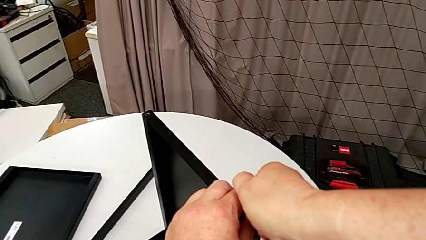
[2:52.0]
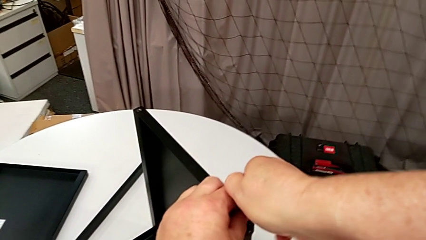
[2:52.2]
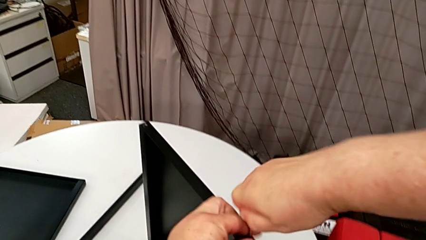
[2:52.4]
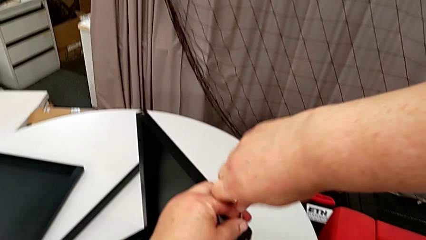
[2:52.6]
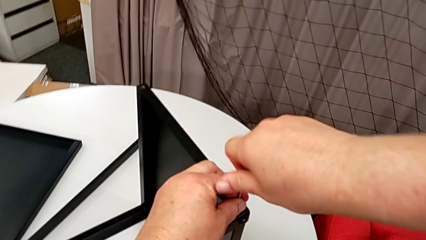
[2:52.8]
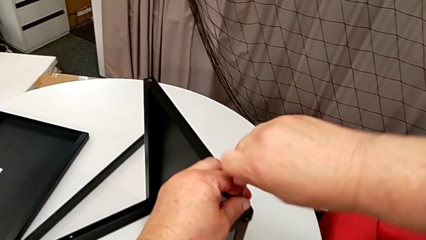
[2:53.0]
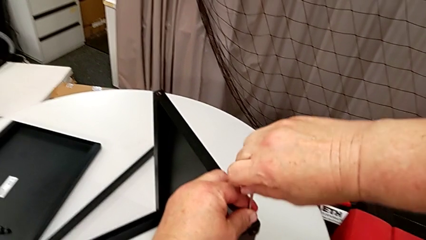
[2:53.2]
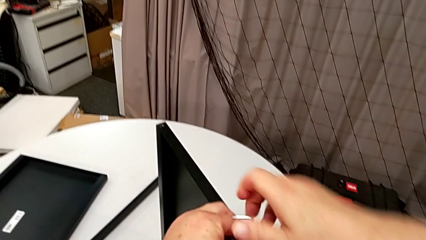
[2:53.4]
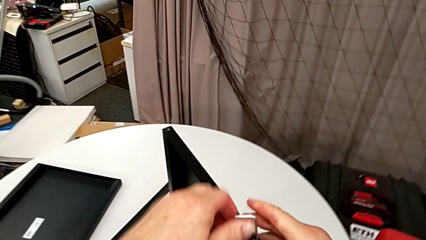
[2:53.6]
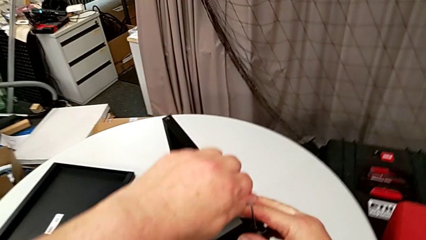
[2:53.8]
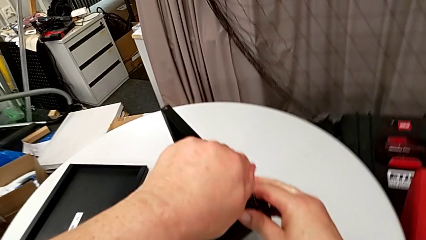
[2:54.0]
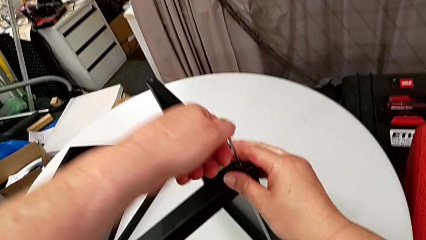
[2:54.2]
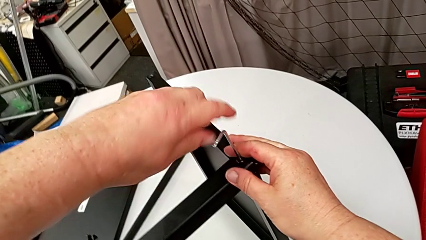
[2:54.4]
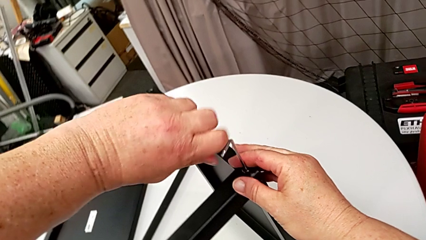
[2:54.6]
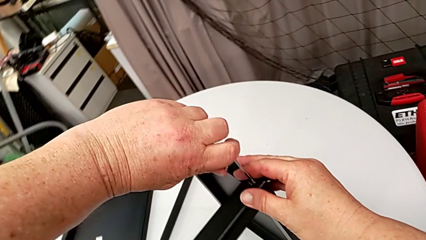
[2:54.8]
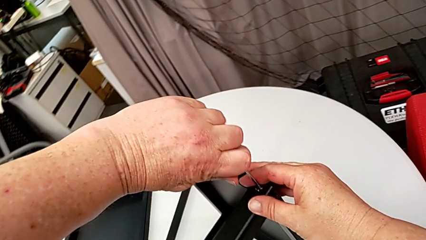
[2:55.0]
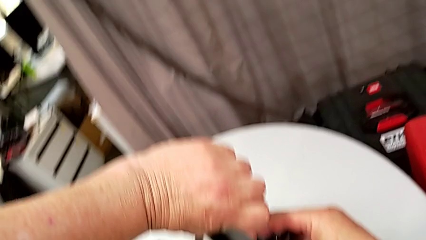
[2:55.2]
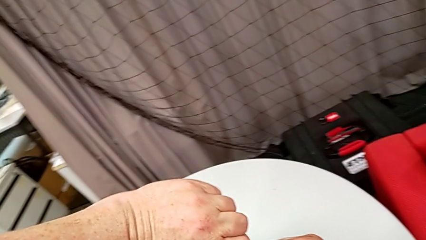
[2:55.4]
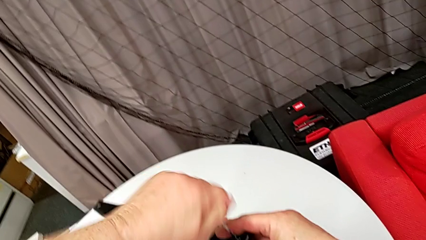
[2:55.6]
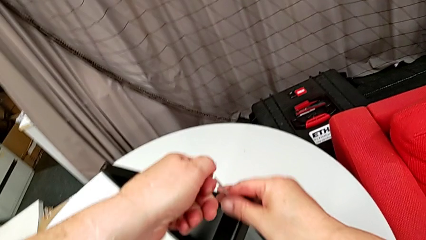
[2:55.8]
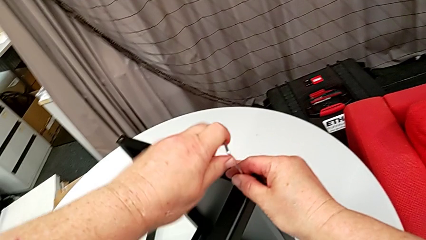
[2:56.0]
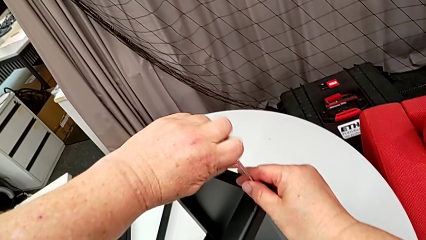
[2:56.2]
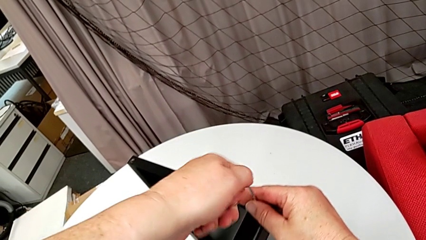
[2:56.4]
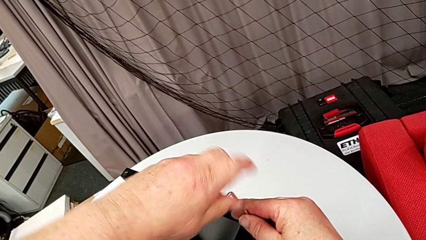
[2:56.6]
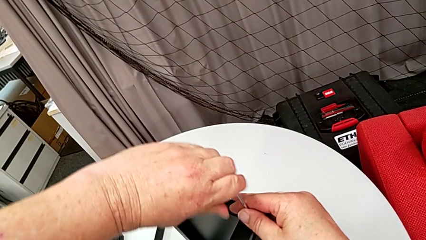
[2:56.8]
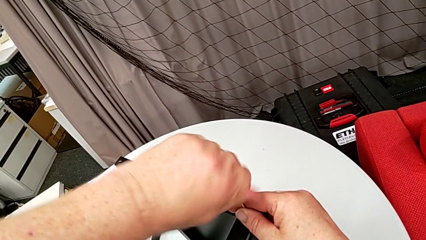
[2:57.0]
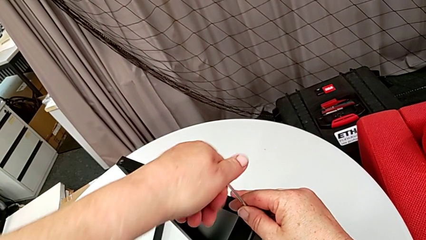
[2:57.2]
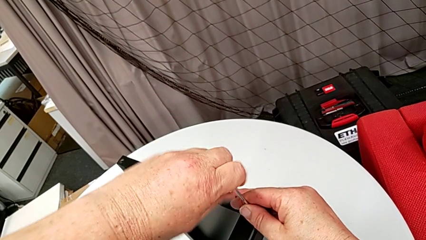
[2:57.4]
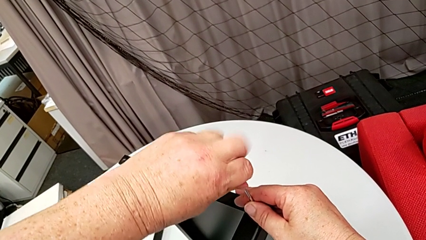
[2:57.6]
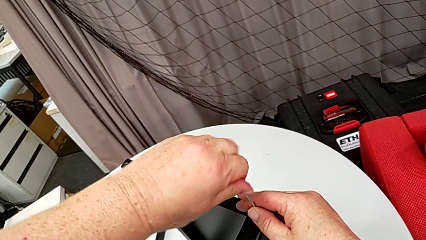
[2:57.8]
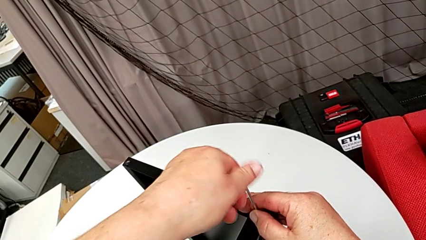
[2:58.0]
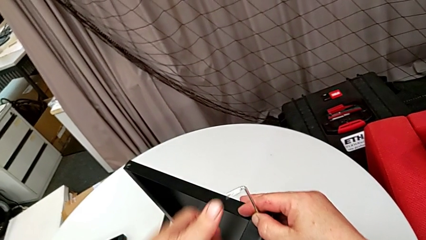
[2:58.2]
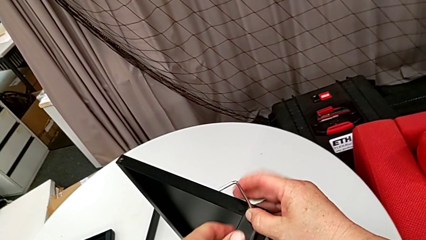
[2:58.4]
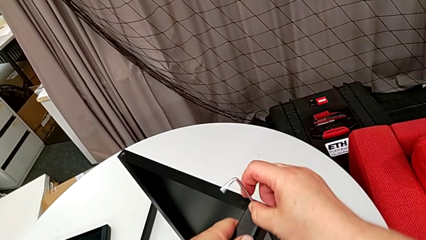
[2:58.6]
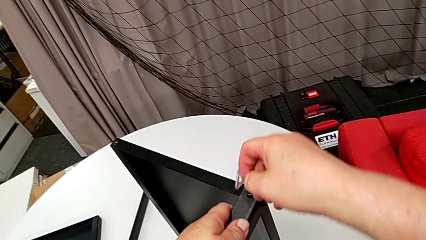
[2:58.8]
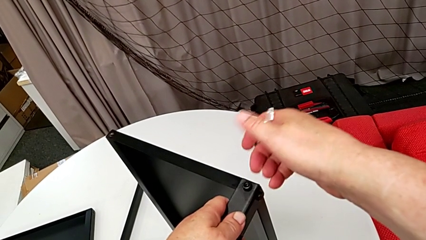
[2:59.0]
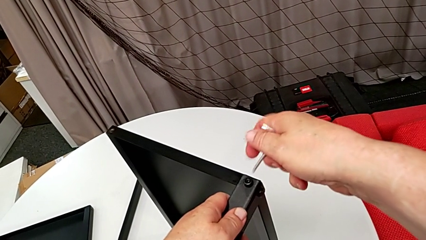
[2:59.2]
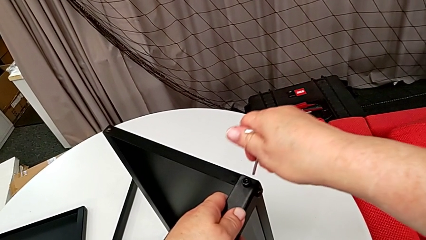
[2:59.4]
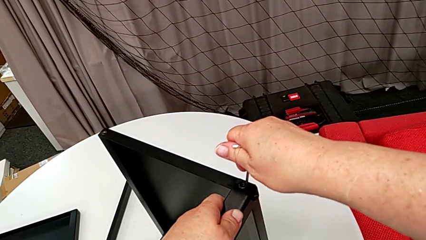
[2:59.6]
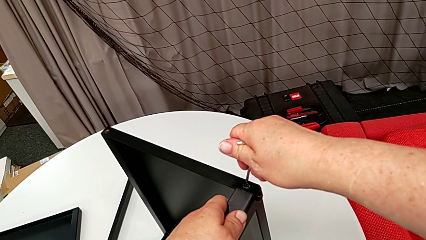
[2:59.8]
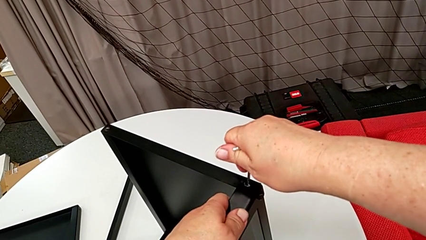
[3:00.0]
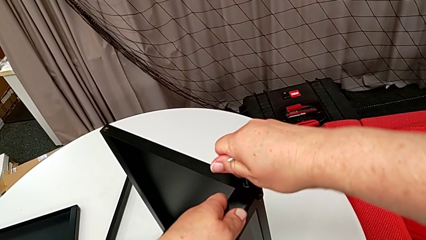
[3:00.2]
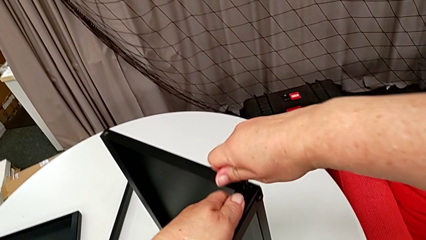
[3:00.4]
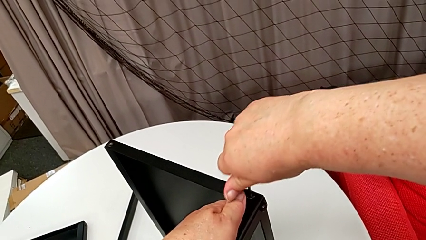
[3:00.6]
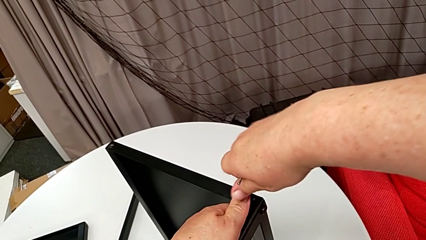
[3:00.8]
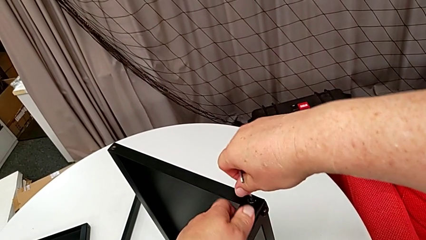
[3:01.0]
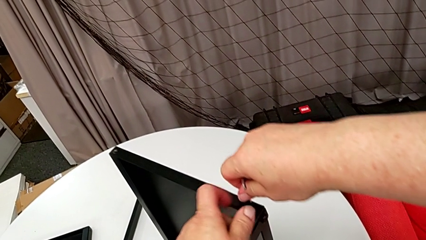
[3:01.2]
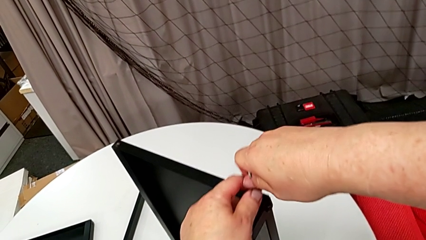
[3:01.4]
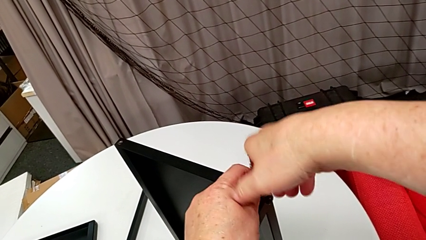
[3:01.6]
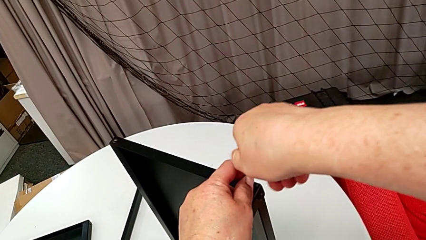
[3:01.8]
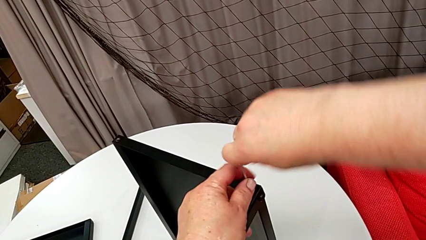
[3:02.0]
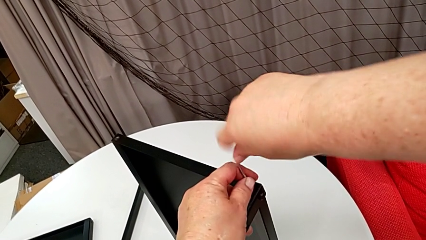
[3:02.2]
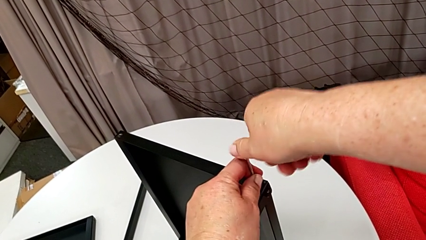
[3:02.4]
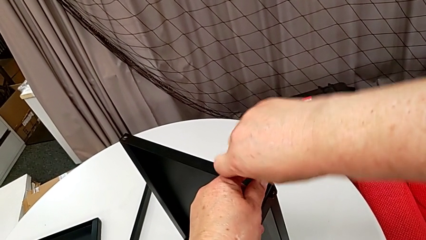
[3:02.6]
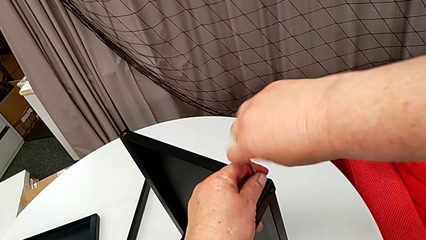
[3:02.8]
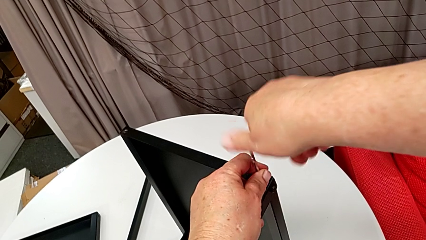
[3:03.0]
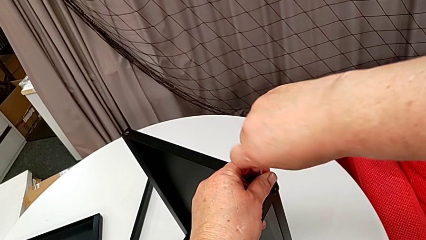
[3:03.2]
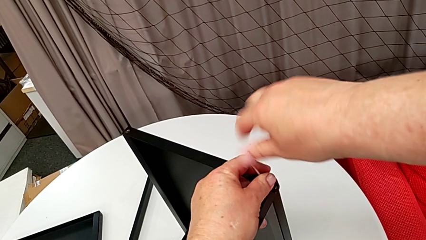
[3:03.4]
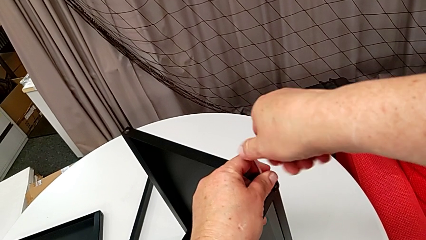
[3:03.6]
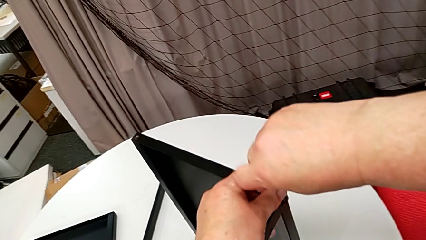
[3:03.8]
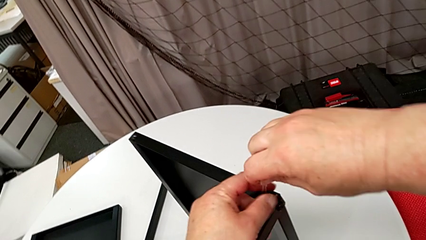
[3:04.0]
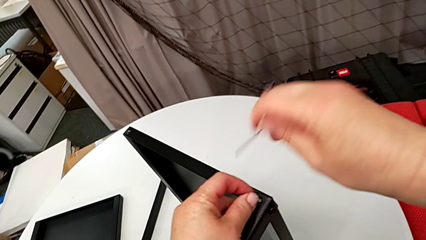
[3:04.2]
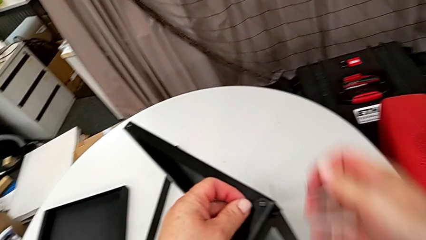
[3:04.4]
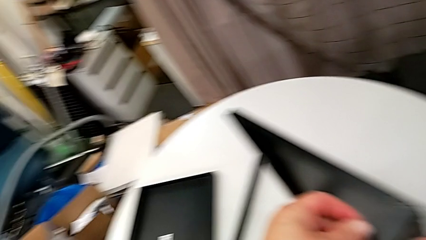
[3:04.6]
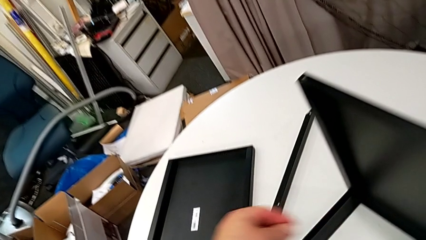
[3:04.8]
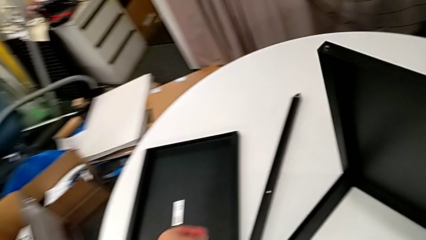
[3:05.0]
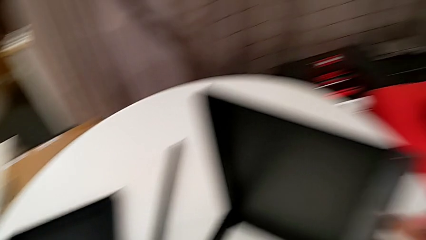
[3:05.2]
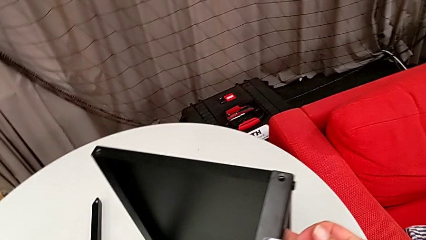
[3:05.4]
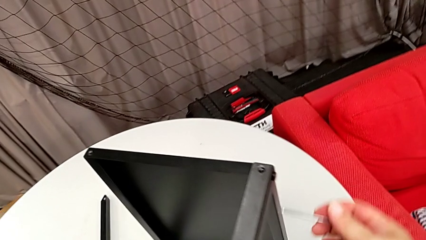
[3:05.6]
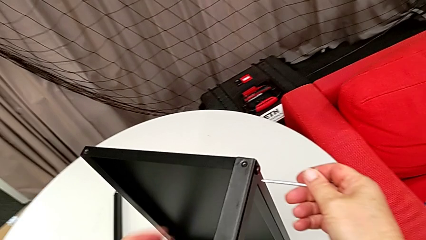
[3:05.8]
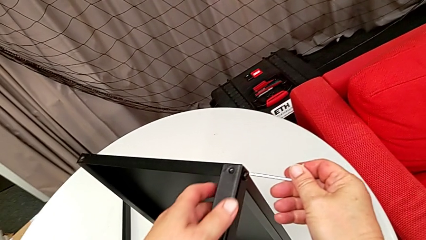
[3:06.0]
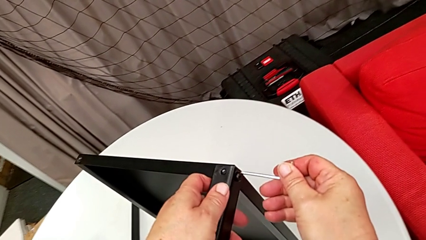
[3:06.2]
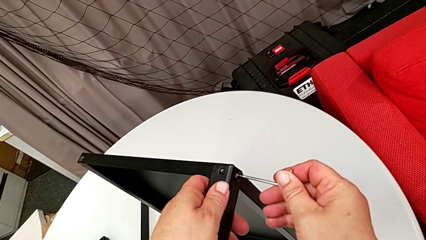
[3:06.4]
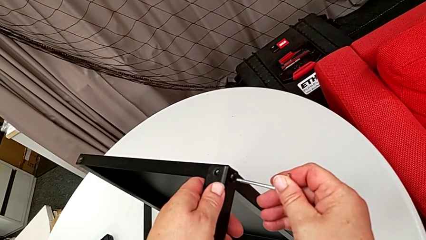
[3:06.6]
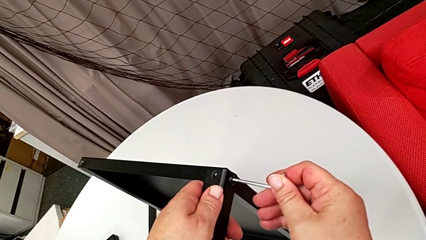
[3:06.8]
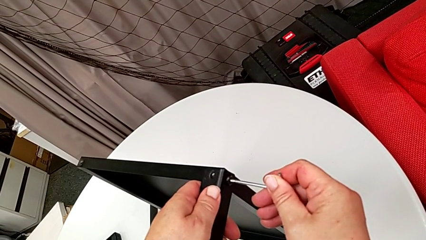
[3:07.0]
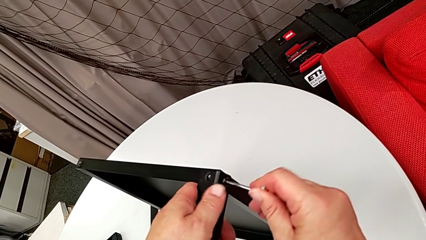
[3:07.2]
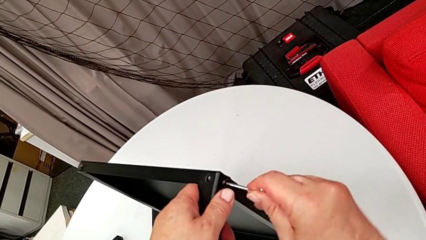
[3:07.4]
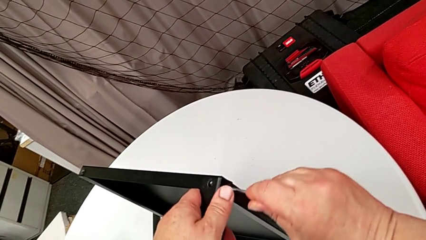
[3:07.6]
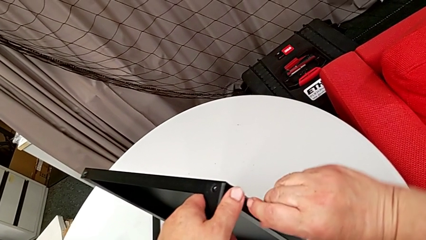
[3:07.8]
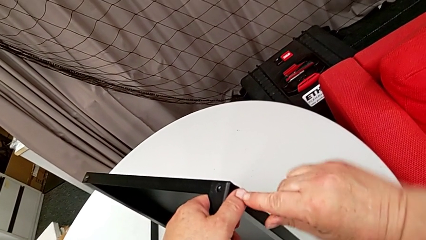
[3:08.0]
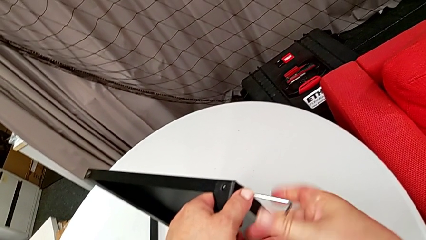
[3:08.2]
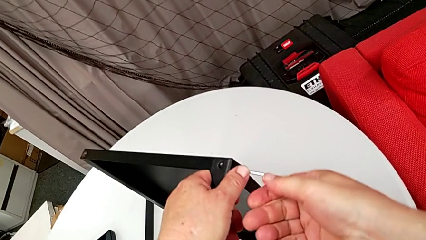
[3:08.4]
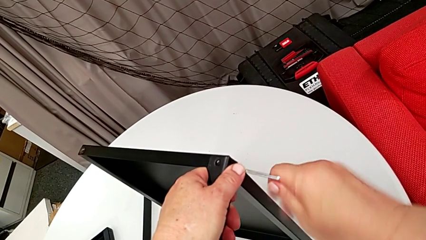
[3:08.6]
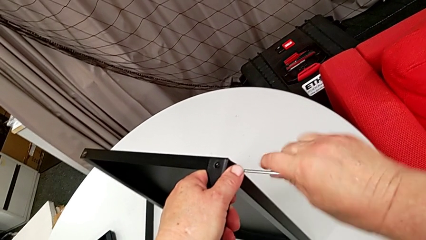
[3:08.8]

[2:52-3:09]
The camera wearer is disassembling the second leg of the table. They keep unscrewing the hex socket head, withdraw the Allen wrench, insert it and unscrew the hex socket head. They disassemble it with the left hand, withdraw the Allen wrench with the right hand, place the hex socket head, insert the Allen wrench and begin to unscrew the hex socket head.
